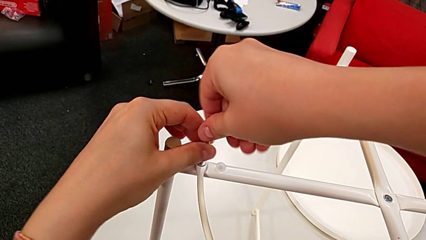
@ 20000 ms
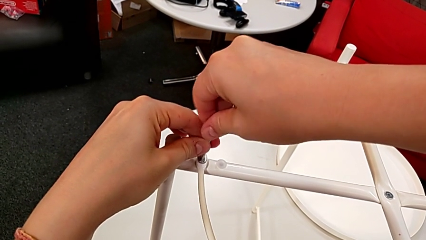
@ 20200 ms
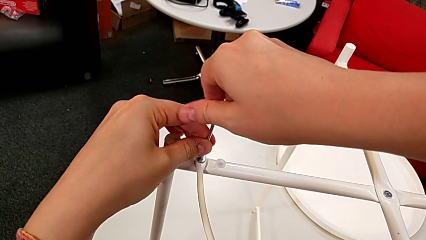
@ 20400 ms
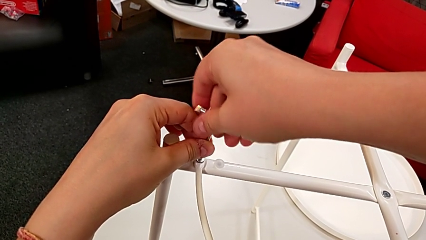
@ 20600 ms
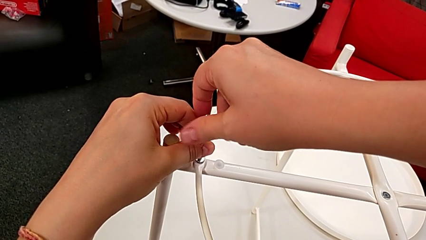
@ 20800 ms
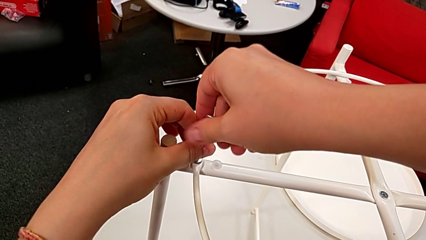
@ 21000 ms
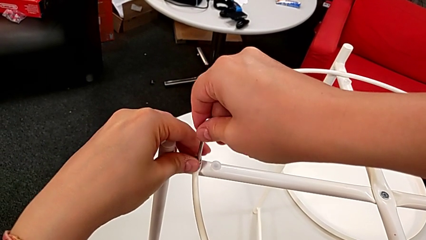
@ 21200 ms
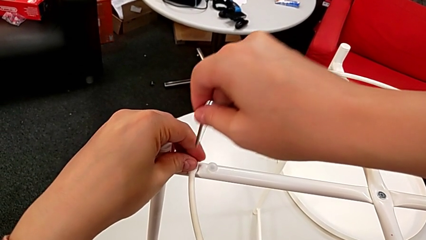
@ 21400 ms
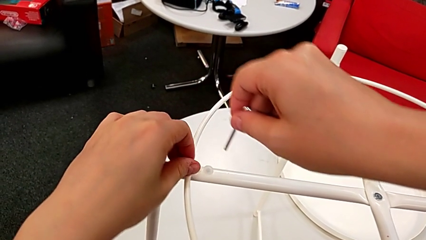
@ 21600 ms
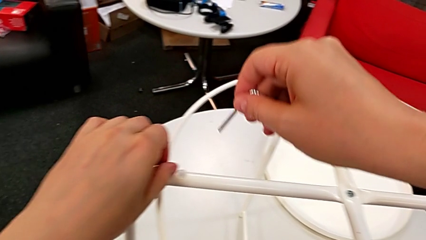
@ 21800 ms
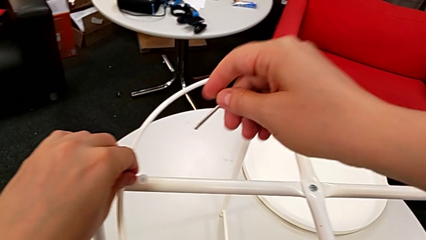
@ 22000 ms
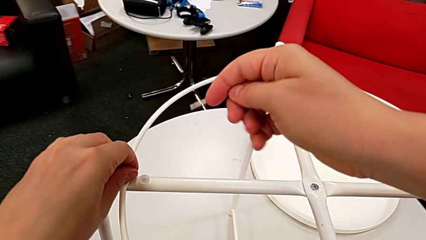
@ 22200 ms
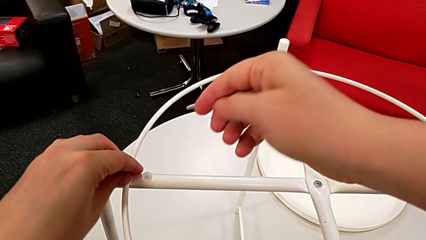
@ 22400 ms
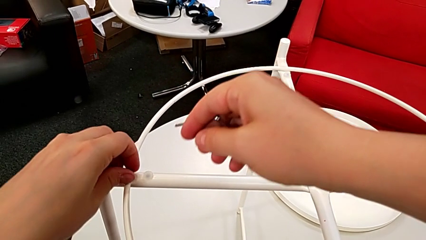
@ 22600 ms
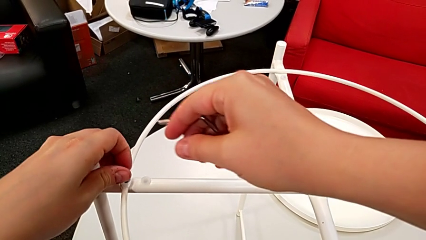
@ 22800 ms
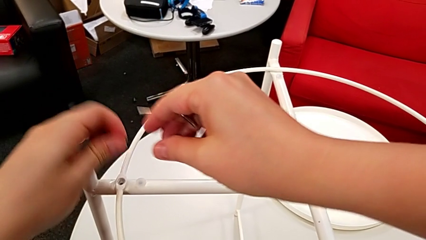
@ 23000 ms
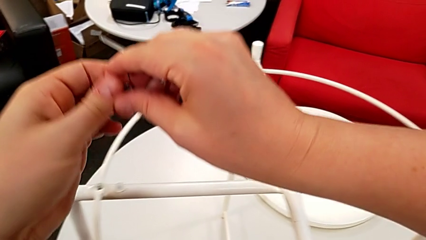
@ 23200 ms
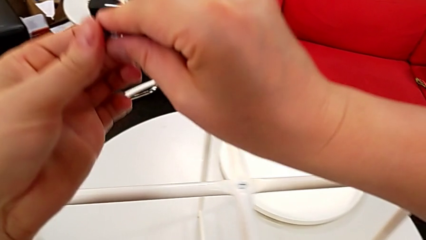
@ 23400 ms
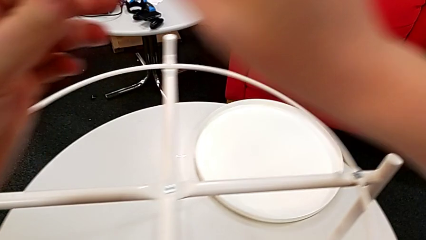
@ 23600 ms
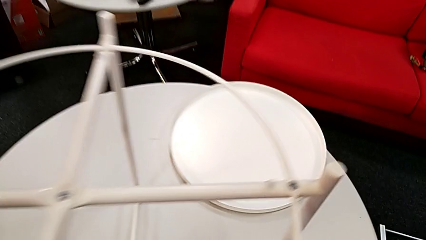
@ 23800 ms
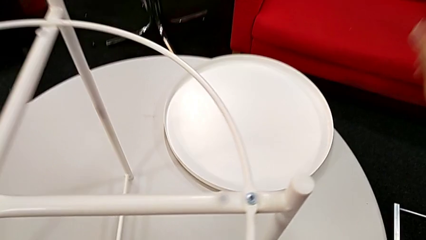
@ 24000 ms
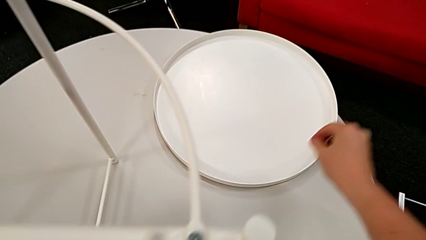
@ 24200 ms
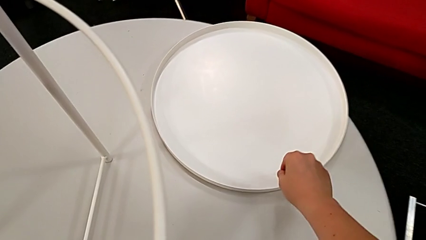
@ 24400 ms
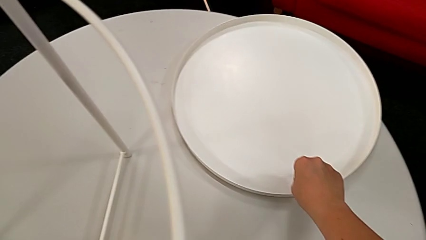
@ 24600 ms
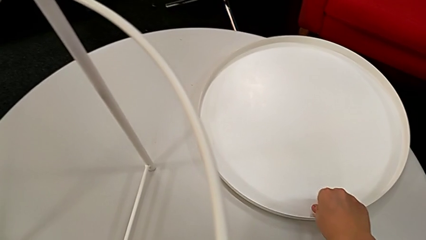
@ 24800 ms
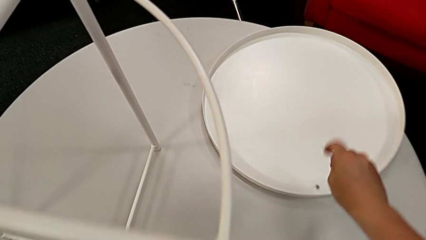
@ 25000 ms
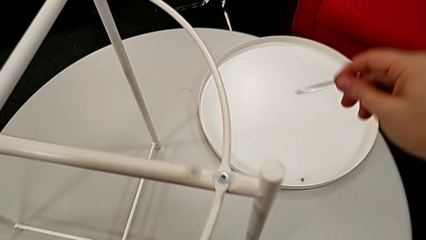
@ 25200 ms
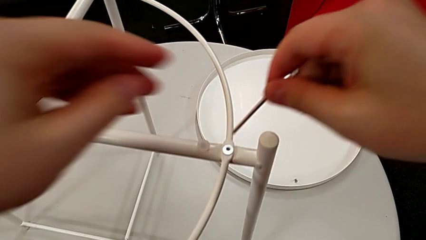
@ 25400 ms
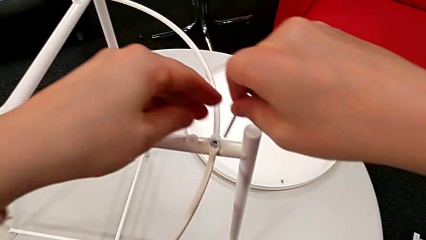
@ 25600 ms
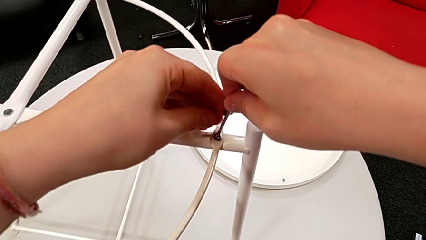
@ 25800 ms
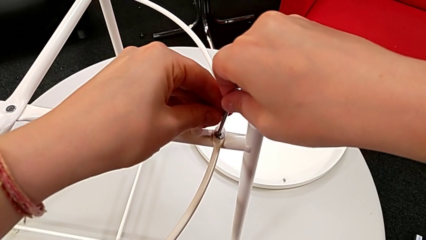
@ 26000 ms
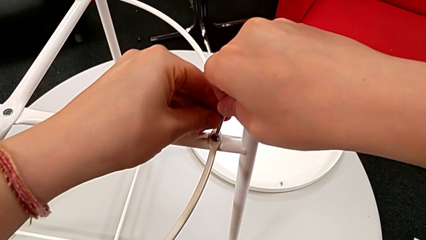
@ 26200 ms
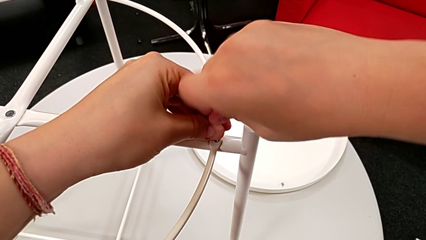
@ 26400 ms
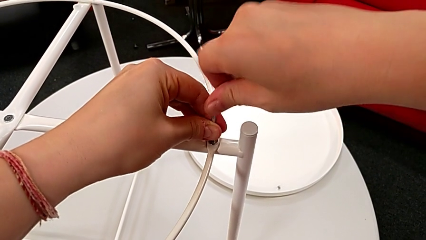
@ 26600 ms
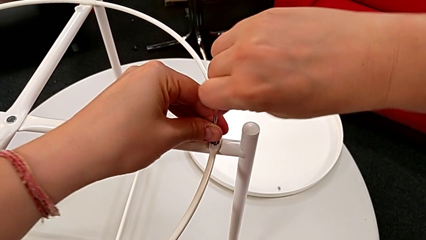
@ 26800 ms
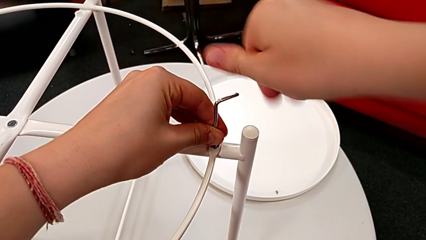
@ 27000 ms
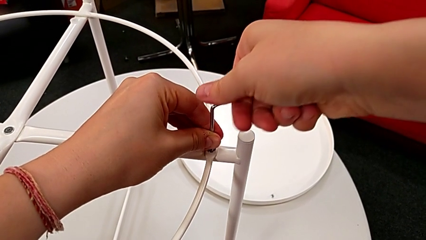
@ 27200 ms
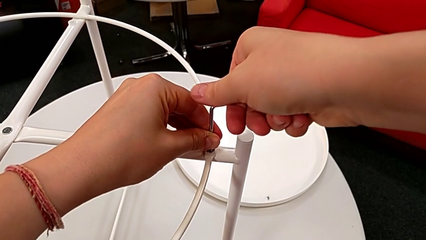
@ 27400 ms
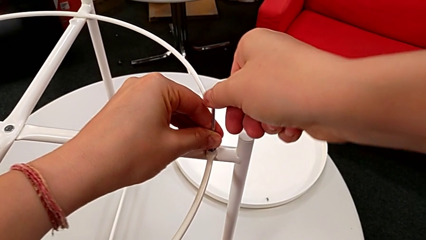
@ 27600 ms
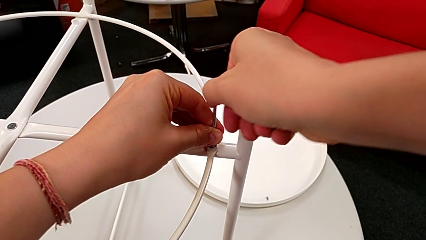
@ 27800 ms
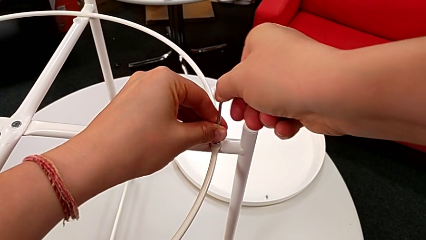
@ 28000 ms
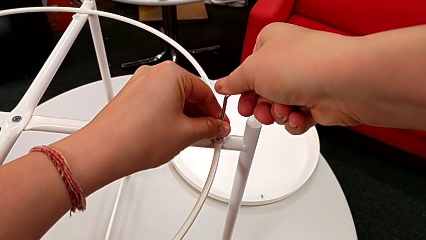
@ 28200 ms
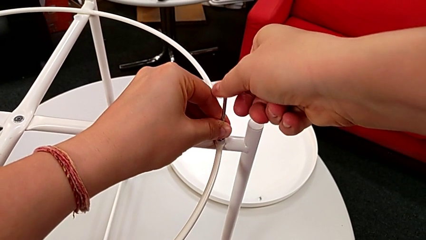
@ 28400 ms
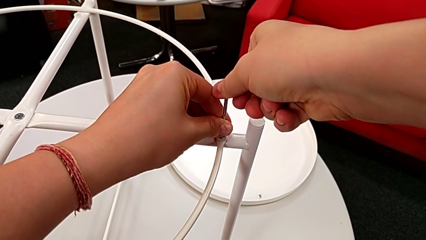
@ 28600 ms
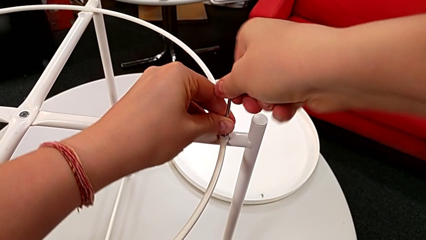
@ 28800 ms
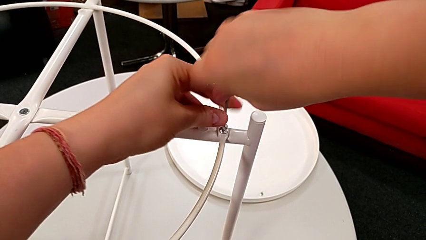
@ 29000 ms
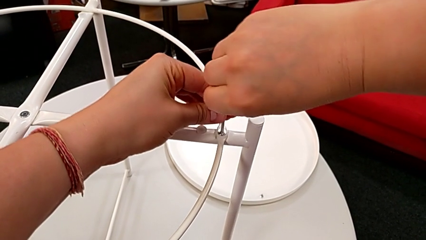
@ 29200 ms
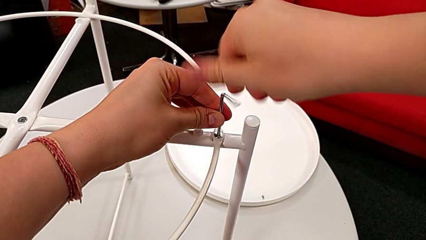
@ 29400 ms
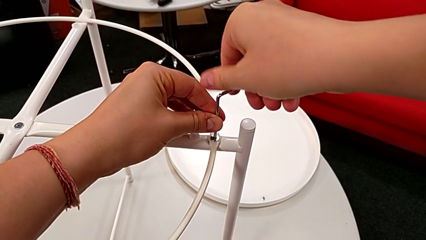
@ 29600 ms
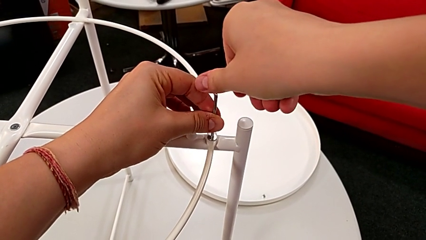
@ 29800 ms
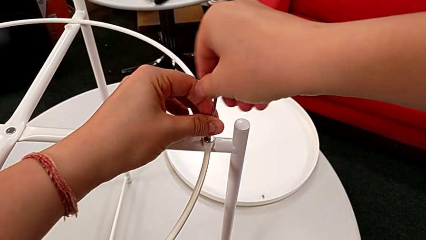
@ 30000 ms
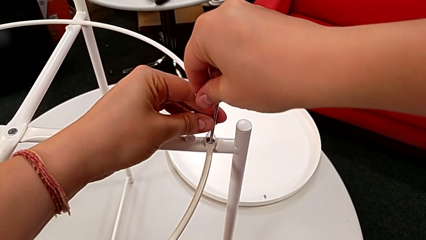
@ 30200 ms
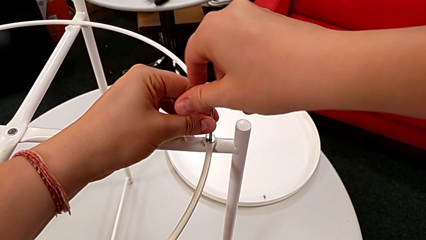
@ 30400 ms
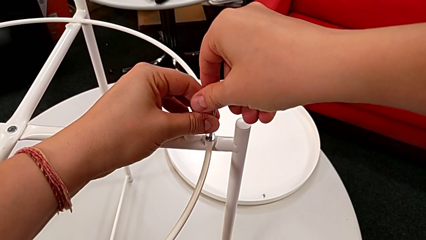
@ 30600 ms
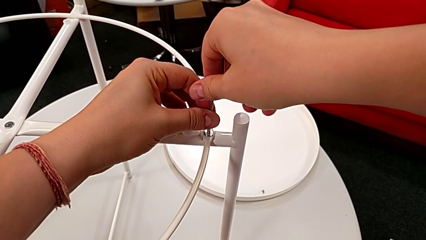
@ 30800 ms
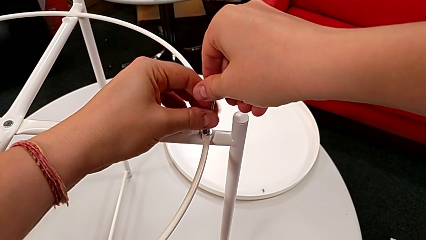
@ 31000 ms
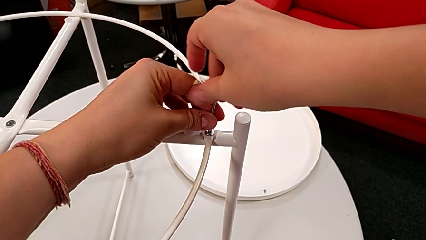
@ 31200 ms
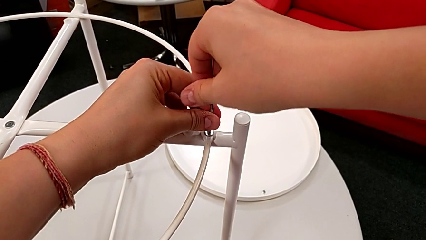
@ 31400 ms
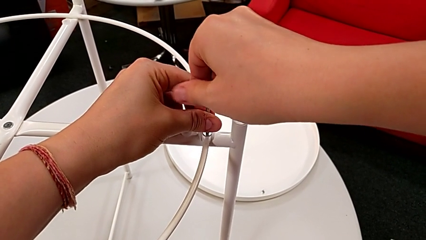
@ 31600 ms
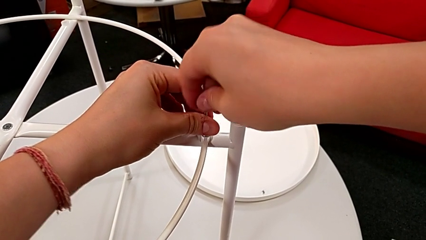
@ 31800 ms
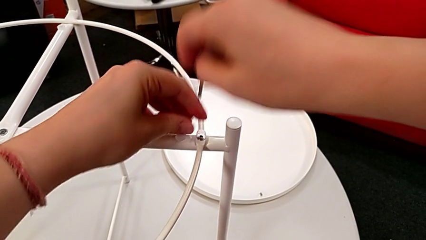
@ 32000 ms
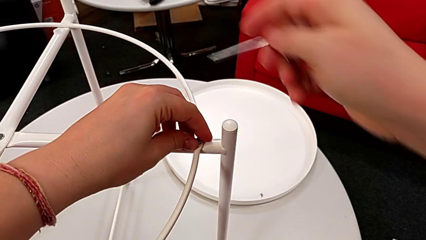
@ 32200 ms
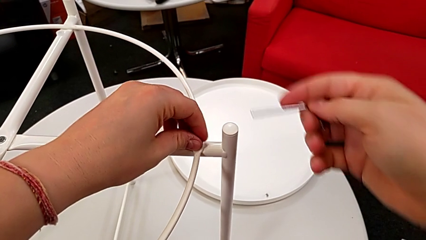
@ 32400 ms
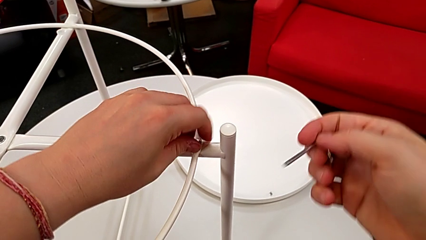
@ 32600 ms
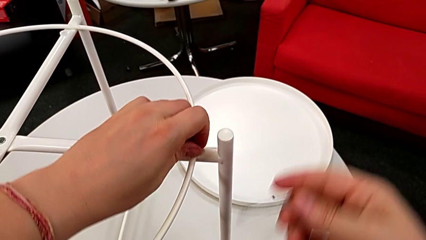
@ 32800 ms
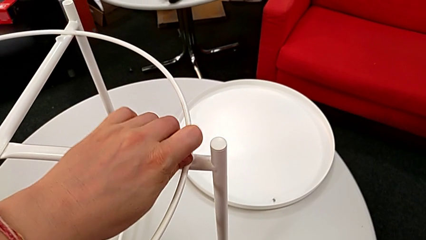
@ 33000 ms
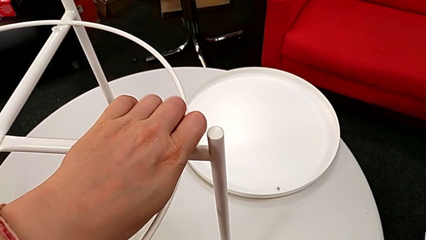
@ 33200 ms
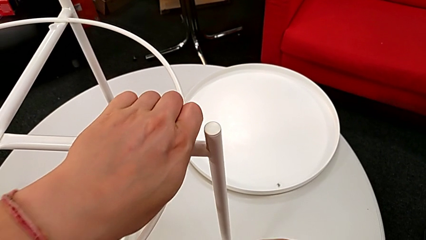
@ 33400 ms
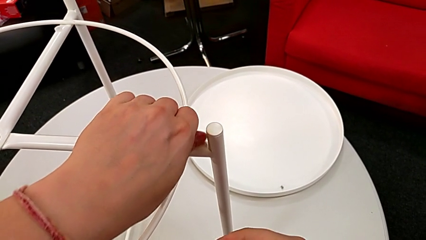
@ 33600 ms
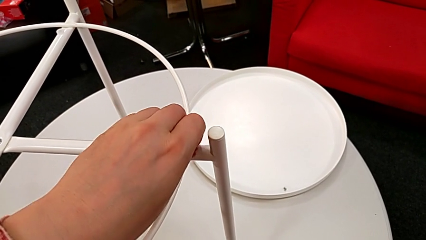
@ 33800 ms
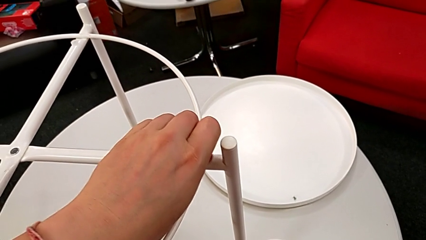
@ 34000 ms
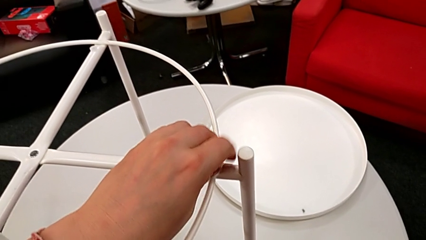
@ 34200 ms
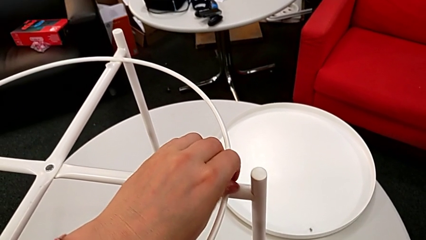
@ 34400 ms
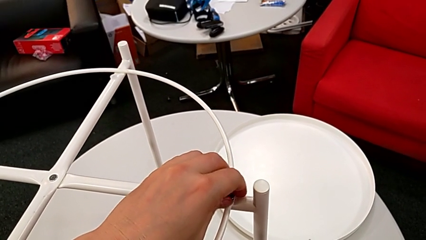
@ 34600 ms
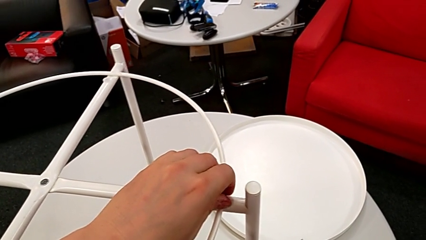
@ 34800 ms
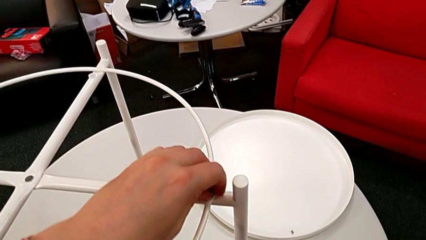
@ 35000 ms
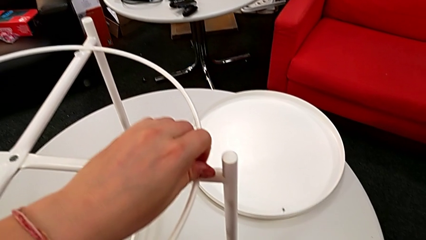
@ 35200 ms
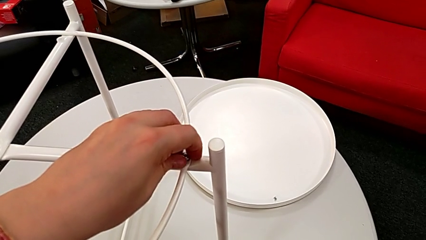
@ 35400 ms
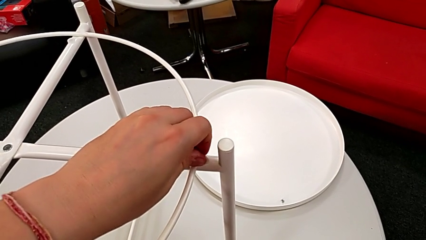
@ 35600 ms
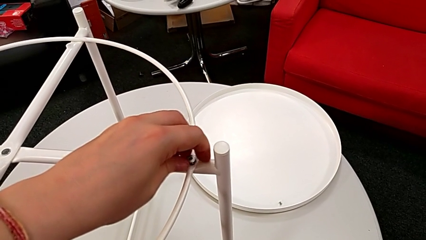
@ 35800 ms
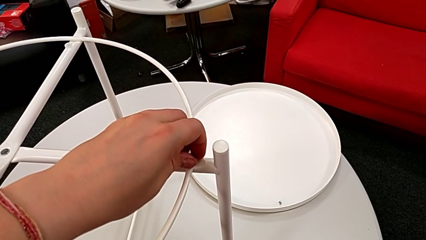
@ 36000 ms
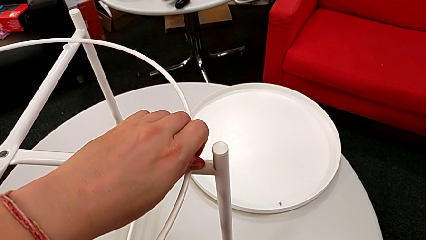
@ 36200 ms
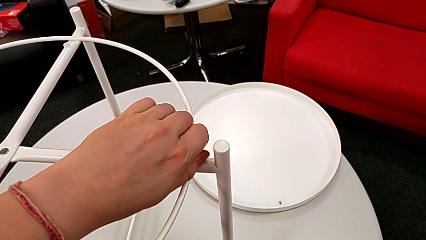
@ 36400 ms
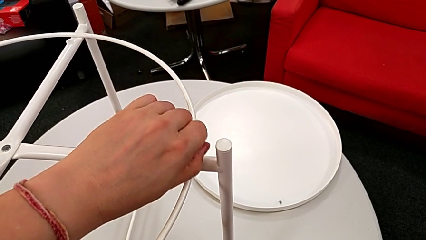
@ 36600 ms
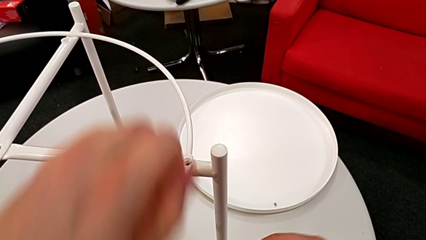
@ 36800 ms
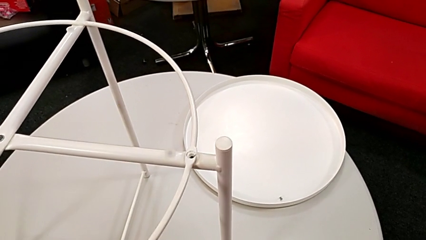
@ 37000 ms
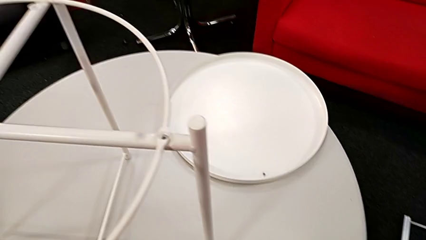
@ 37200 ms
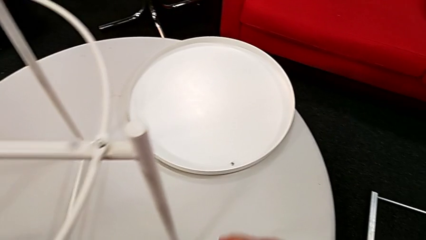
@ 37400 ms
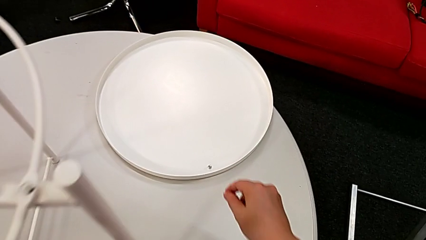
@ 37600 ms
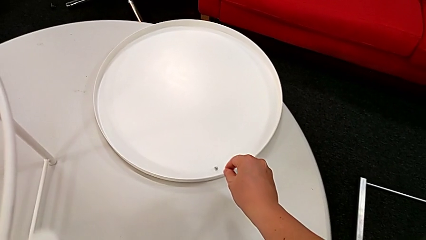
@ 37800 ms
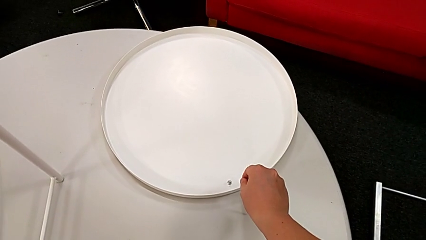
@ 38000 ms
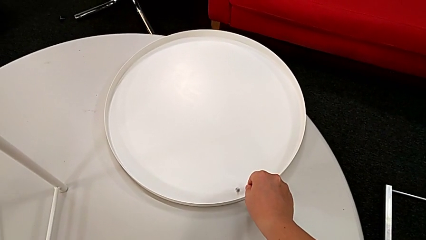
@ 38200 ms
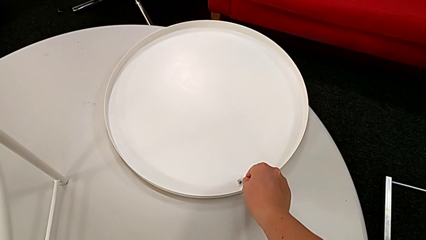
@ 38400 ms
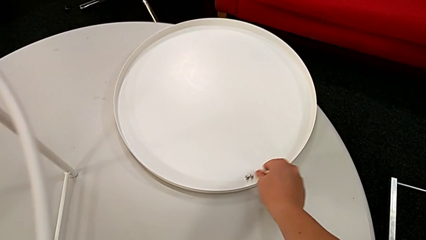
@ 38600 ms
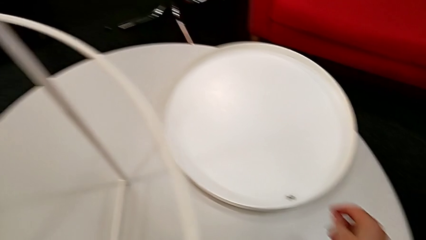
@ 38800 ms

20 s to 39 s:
The camera wearer is unscrewing the circle from the base. They withdraw the Allen wrench with the right hand, unscrew the hex socket head with the left hand, disassemble it, grab it and place it. They insert the Allen wrench, unscrew the hex socket head, withdraw the Allen wrench, unscrew the hex socket head, disassemble it, grab it and place it.
